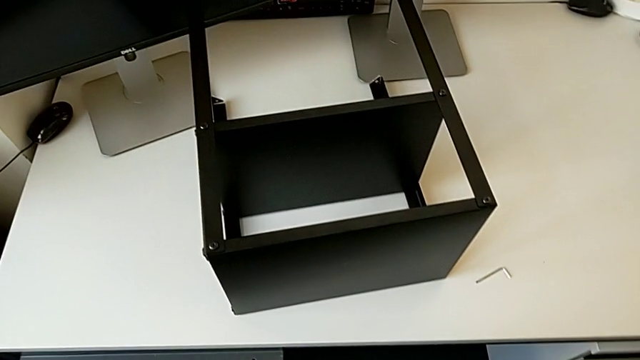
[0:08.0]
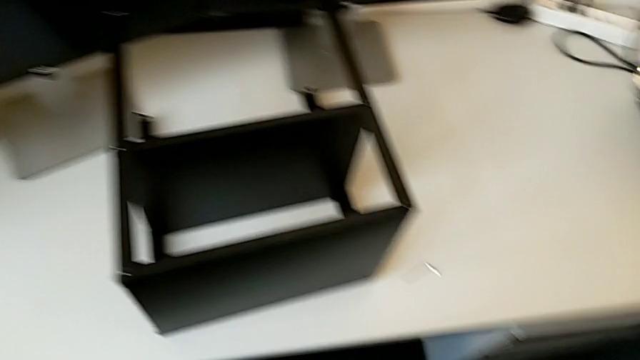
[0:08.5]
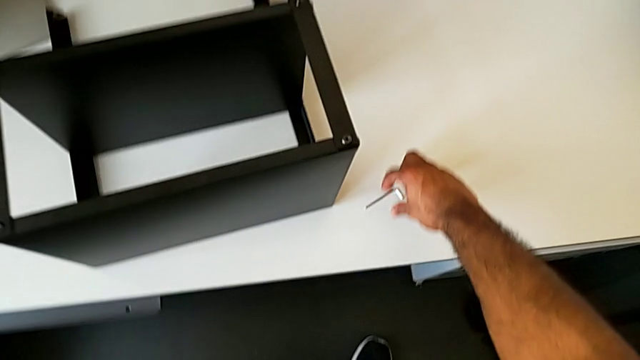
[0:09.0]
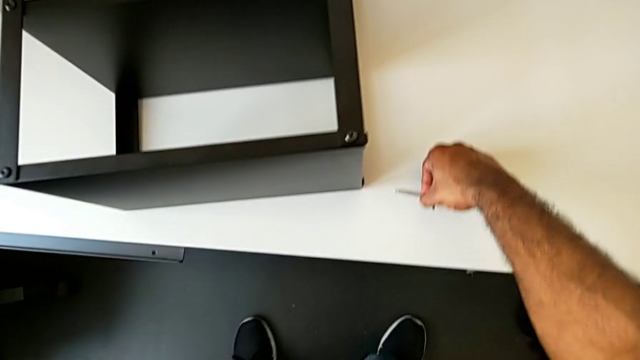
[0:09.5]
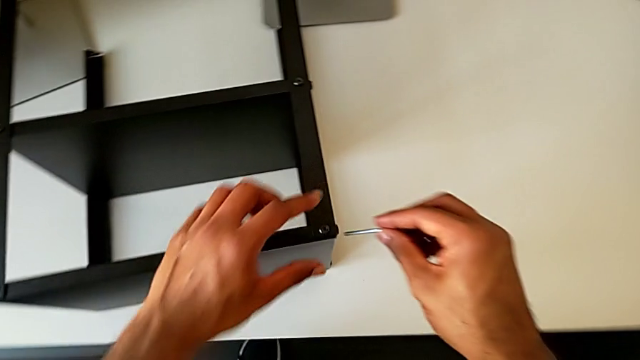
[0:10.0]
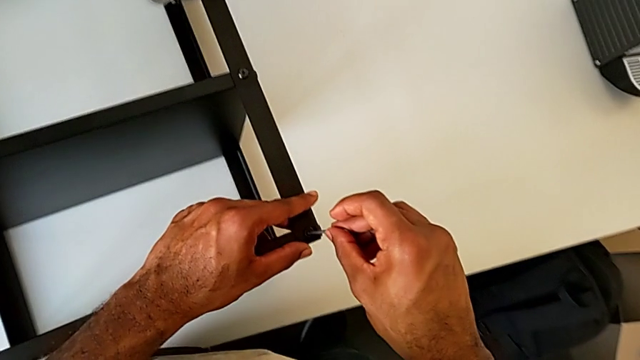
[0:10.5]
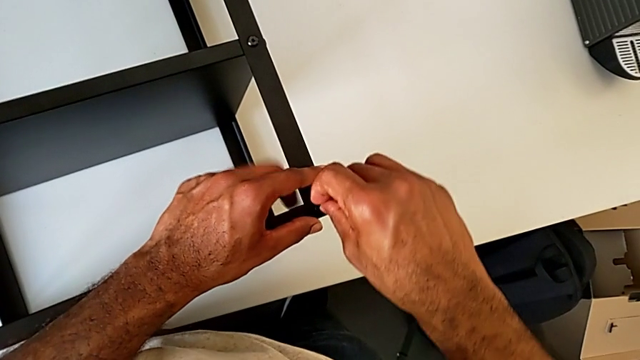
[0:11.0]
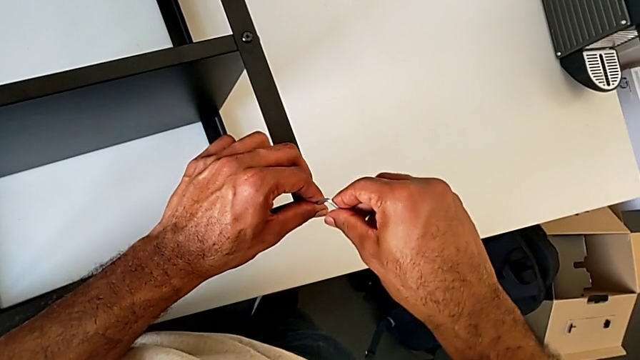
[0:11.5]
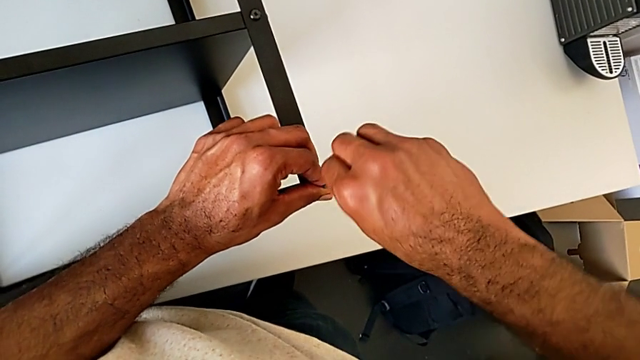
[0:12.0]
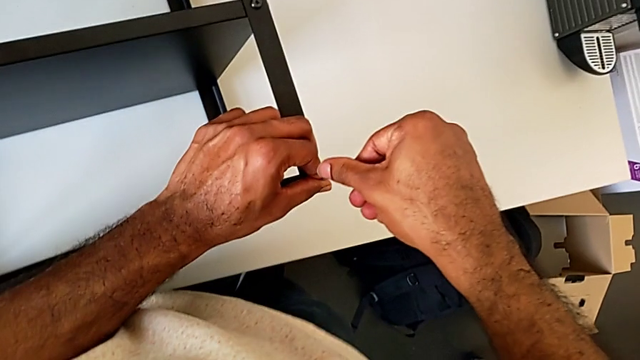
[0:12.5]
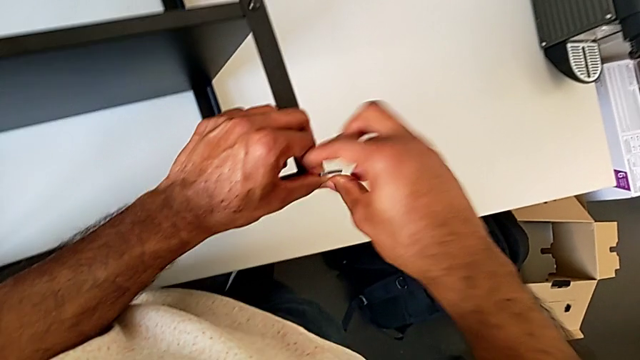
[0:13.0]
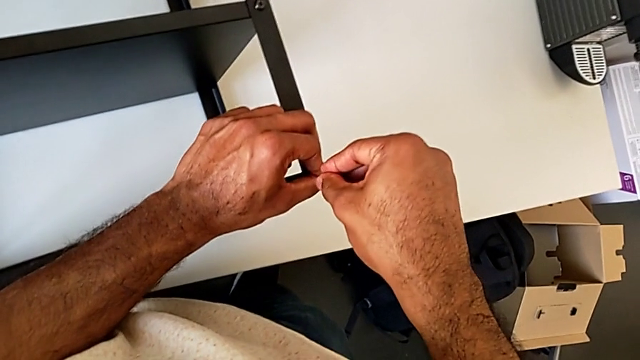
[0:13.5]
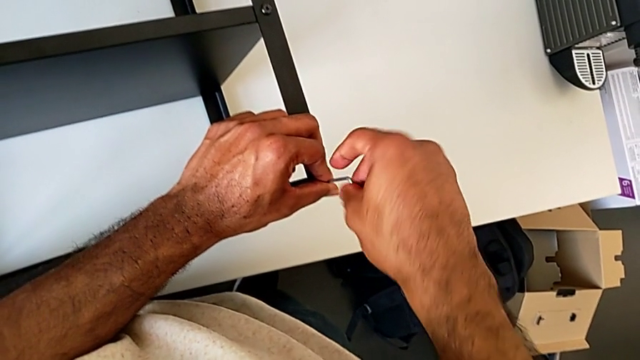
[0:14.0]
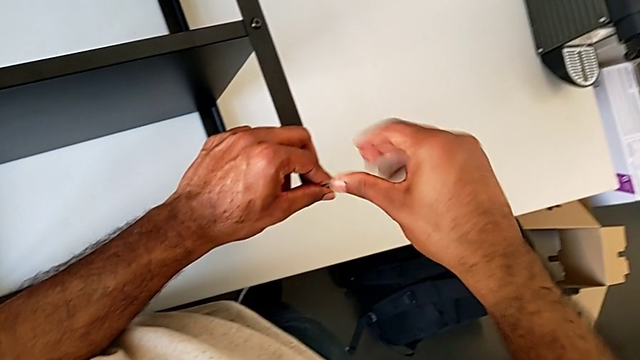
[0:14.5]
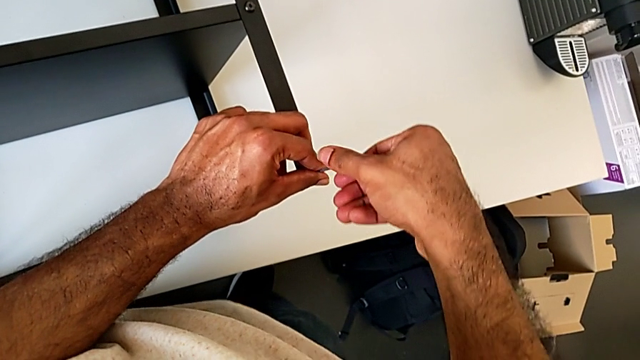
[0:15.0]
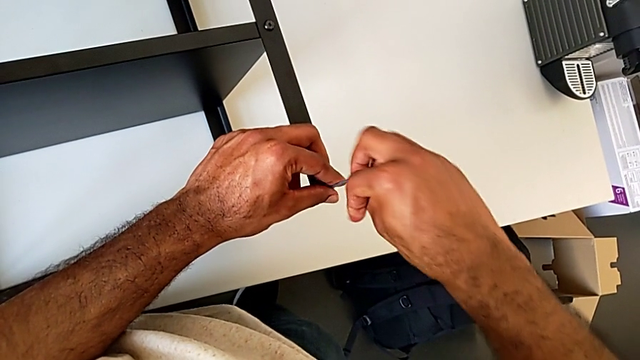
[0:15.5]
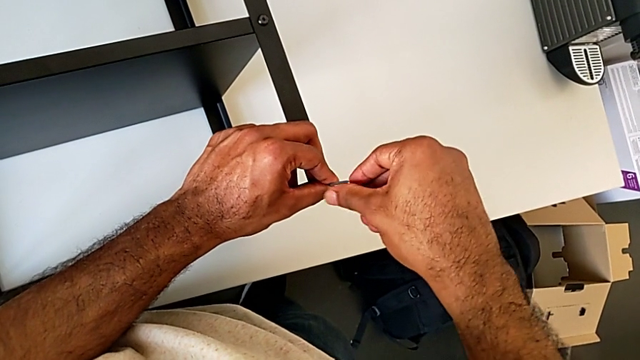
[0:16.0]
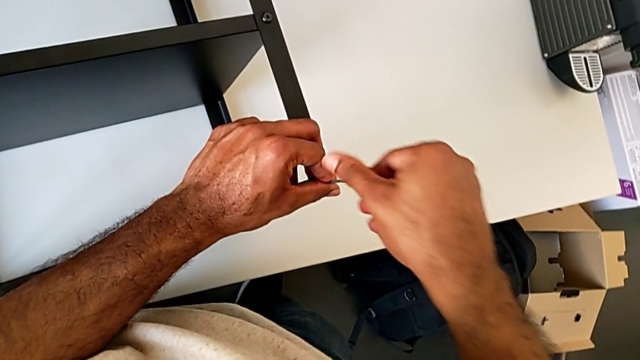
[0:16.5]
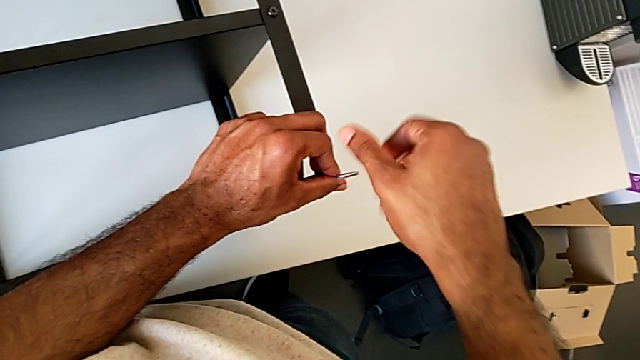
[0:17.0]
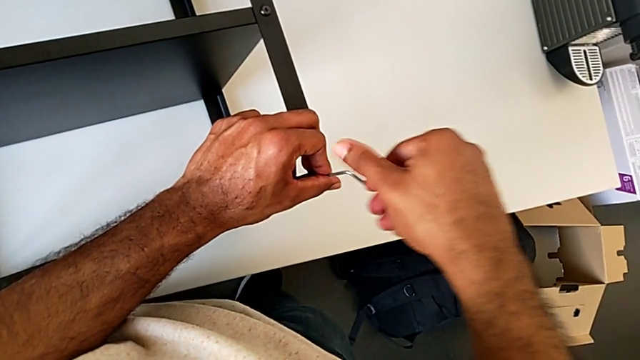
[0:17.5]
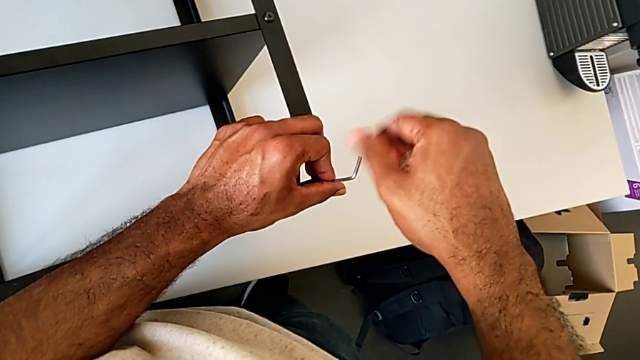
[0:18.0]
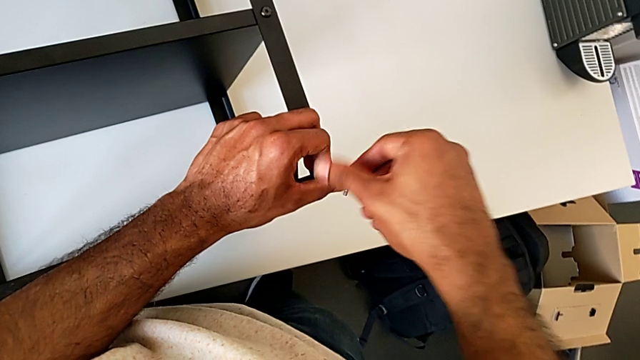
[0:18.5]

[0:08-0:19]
The camera wearer is unscrewing the first leg of the table. They grab the Allen wrench, insert it, unscrew the hex socket head and withdraw the Allen wrench.

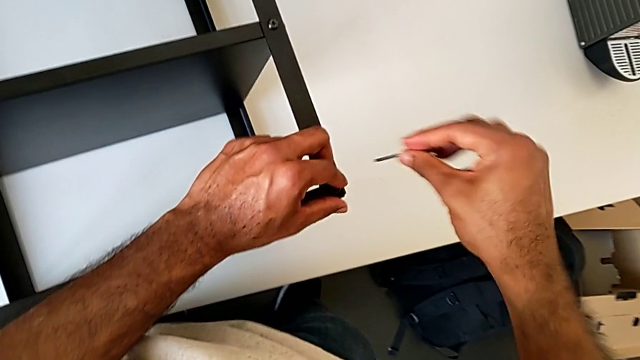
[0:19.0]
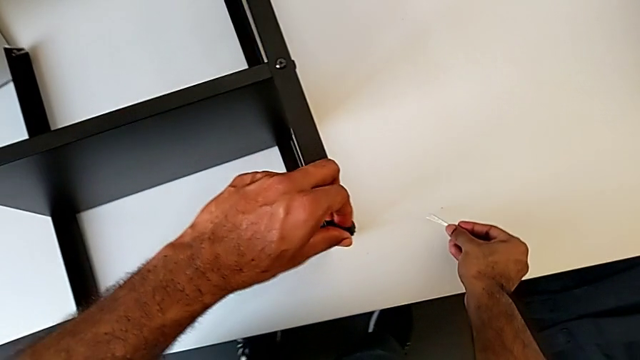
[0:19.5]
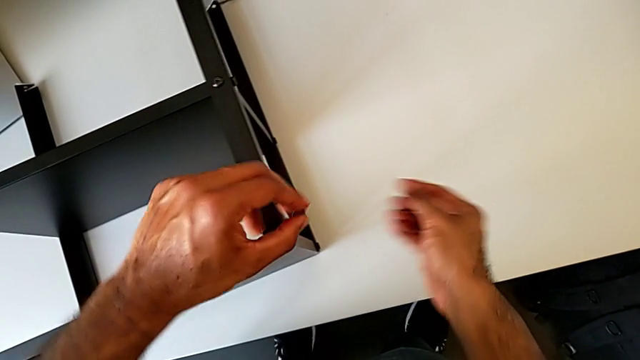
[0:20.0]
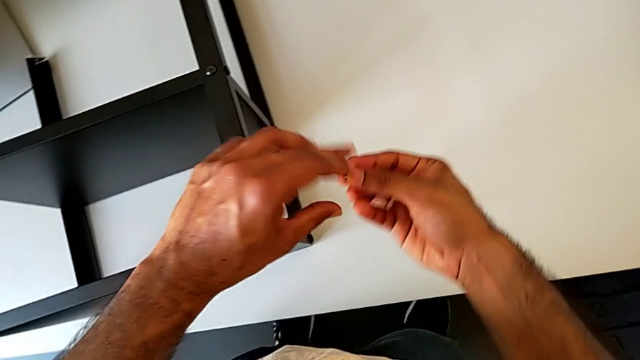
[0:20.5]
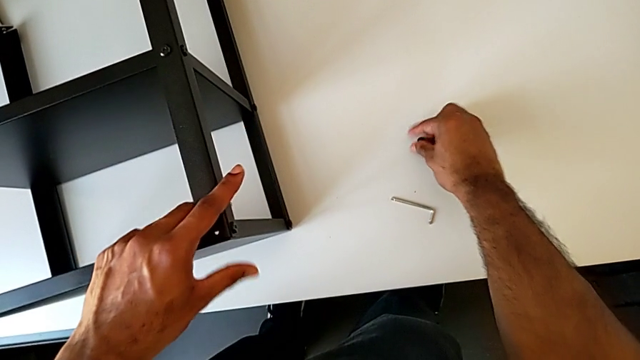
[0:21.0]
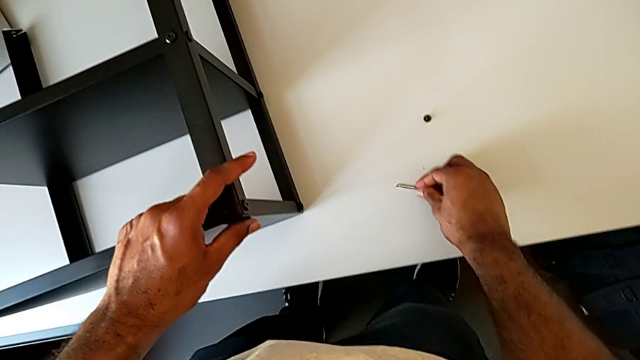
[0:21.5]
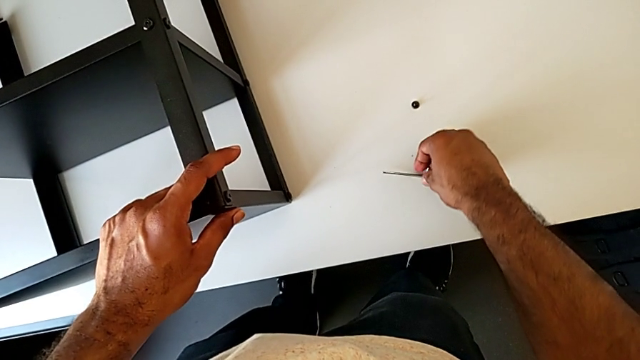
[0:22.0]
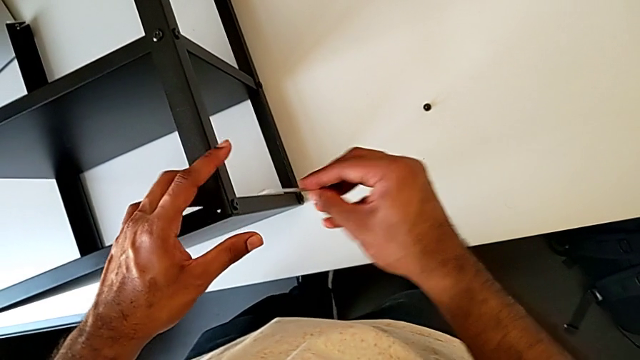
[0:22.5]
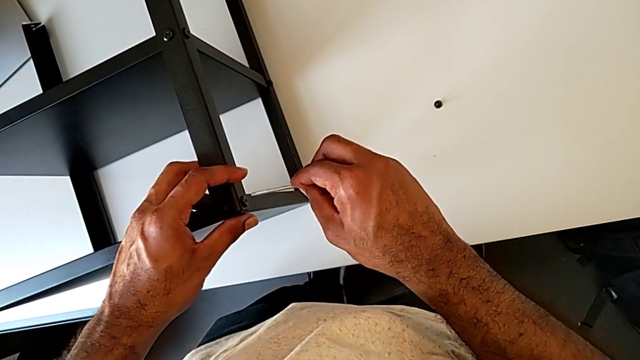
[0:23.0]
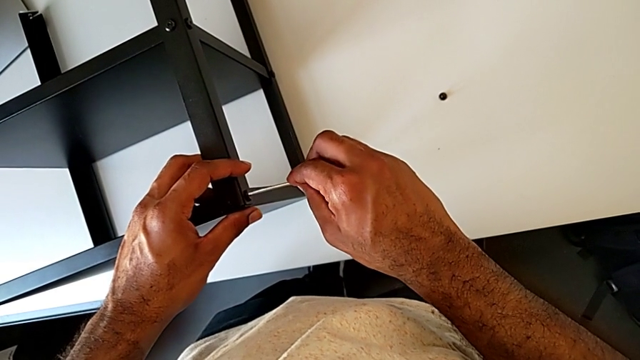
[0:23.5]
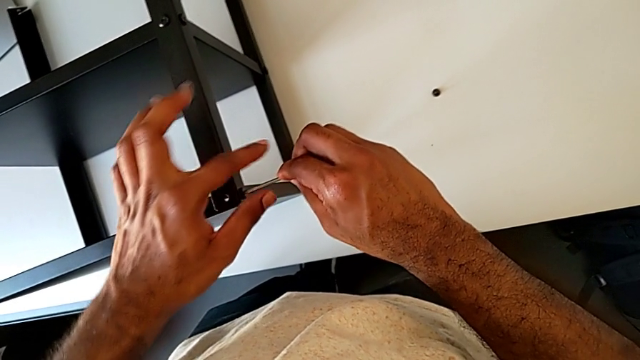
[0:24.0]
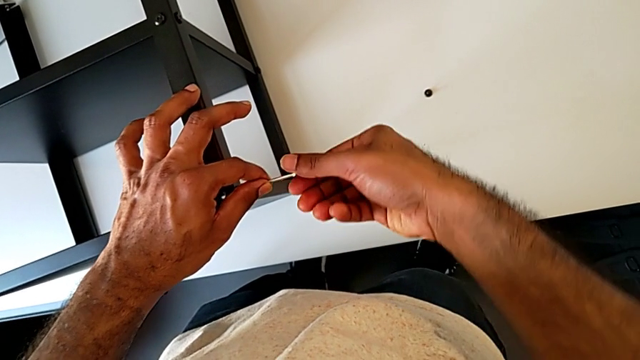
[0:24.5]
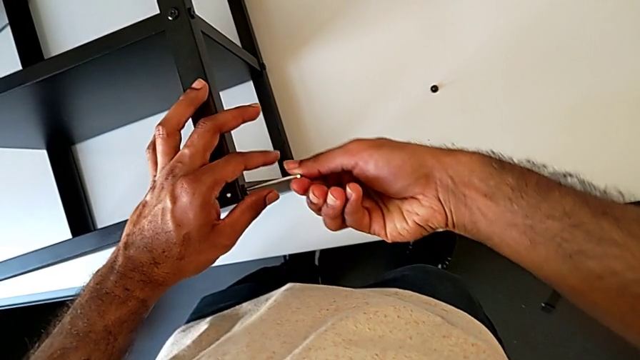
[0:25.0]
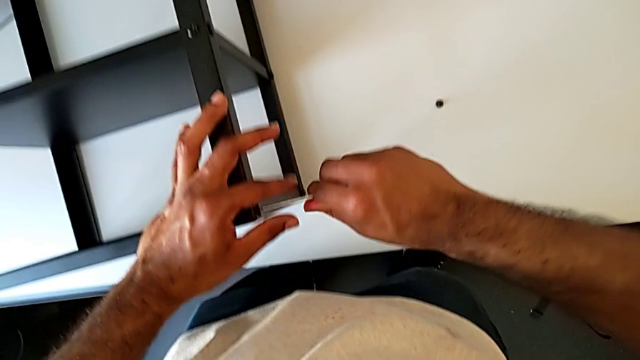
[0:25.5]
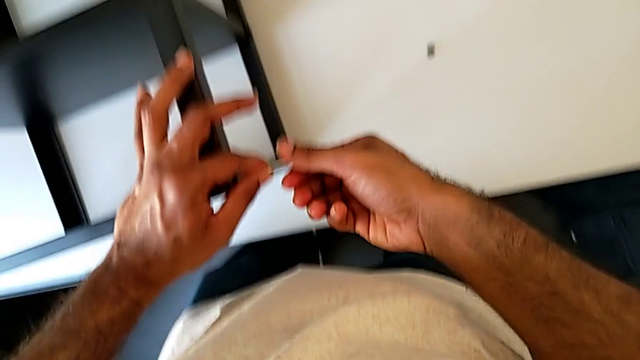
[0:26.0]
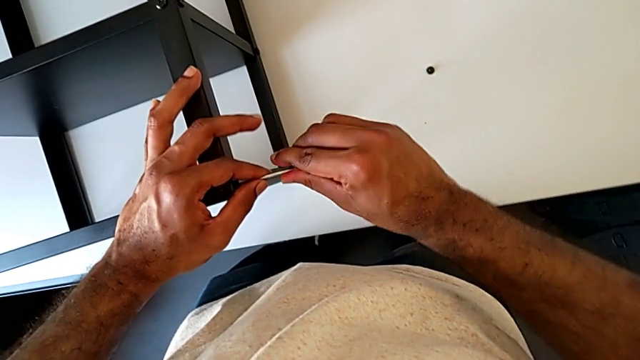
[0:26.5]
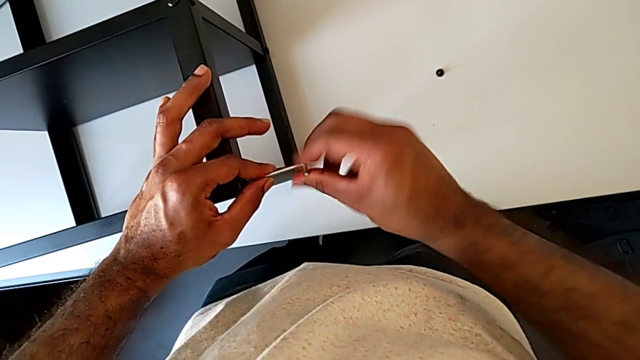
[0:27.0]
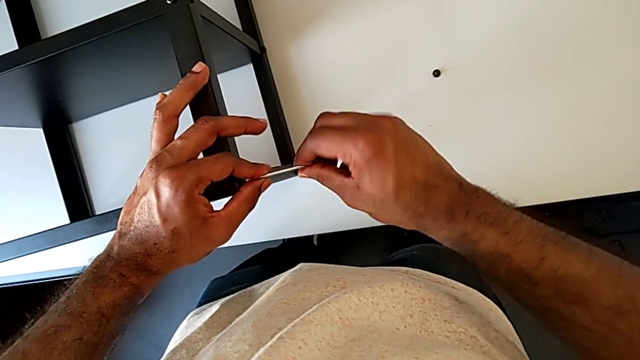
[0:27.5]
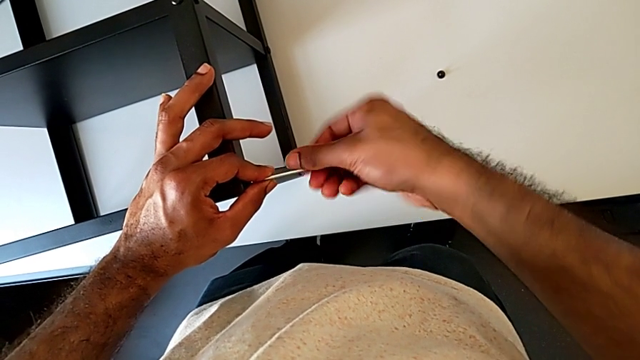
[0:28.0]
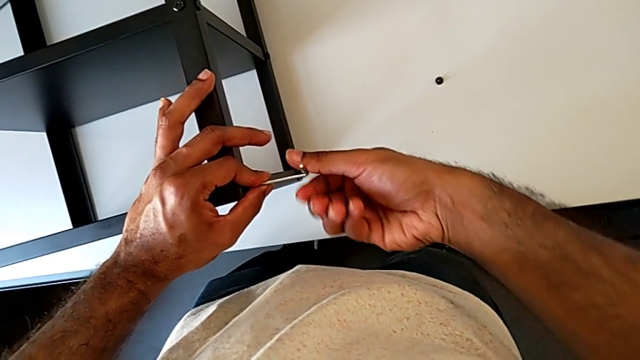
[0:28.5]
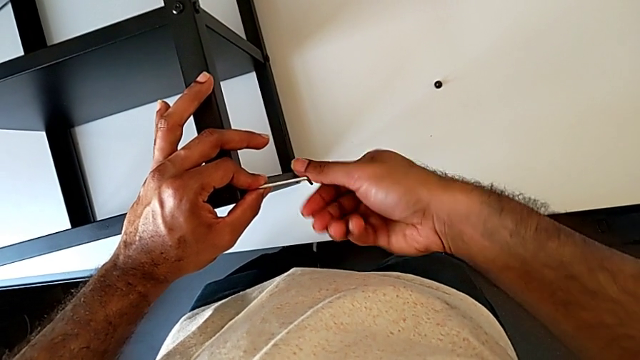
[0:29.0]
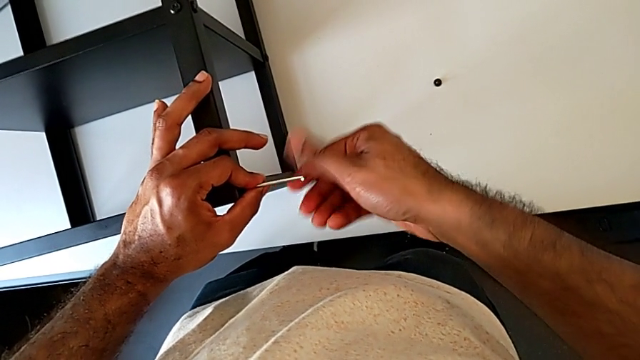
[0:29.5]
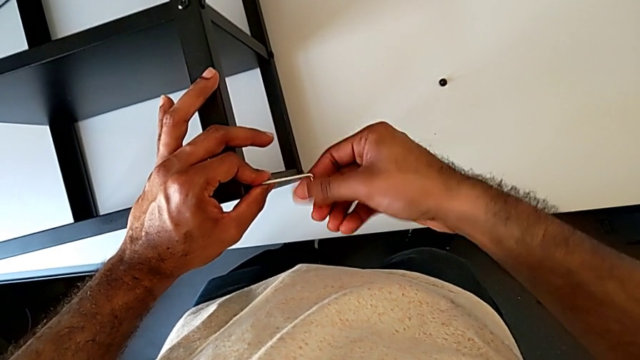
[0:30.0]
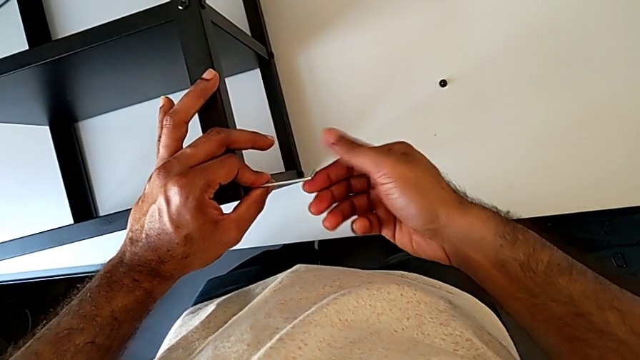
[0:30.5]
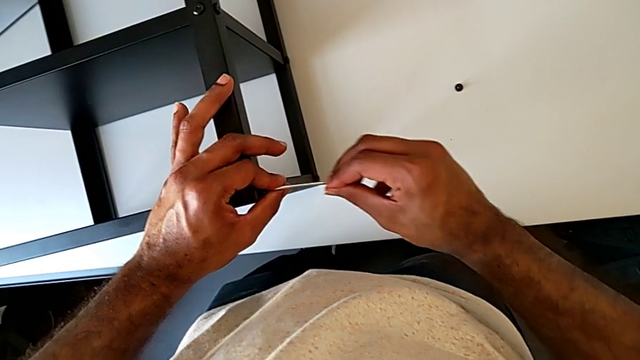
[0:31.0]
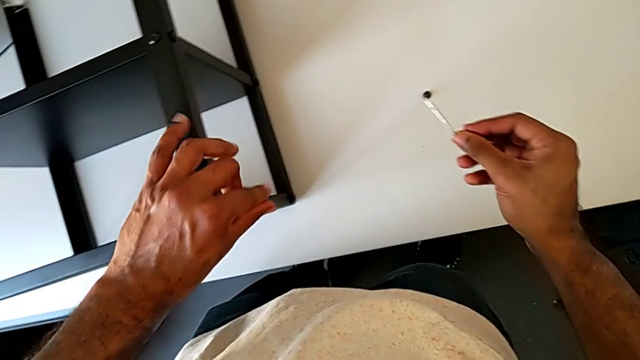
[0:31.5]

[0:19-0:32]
The camera wearer is unscrewing the first leg of the table. They place the Allen wrench with the right hand and disassemble the hex socket head with the left hand. They place the hex socket head, grab the Allen wrench, insert it, unscrew the hex socket head, withdraw the Allen wrench with the right hand and disassemble the hex socket head with the left hand.
